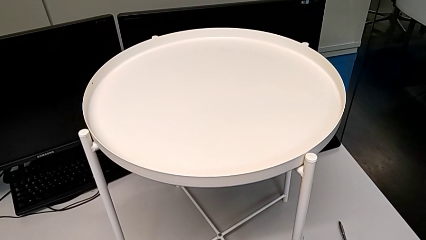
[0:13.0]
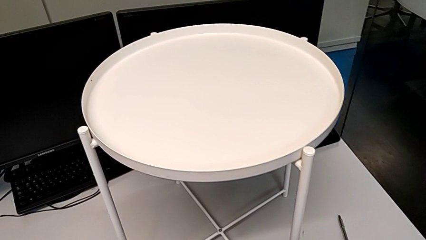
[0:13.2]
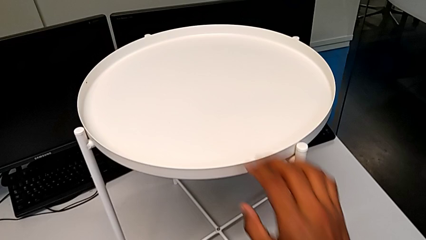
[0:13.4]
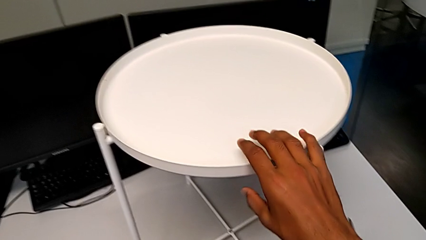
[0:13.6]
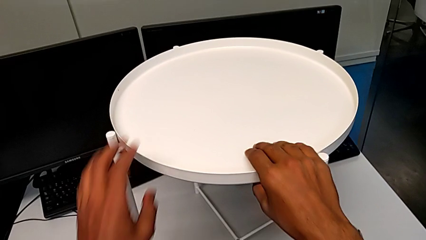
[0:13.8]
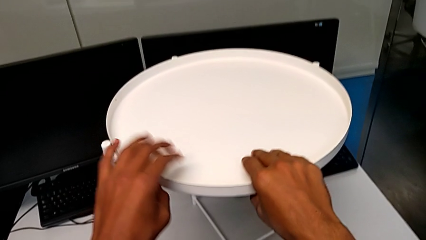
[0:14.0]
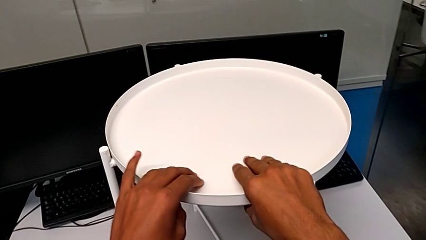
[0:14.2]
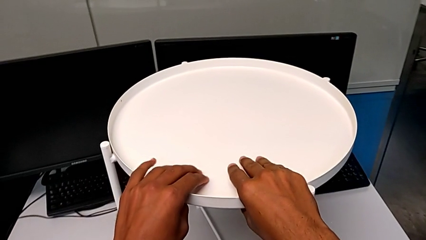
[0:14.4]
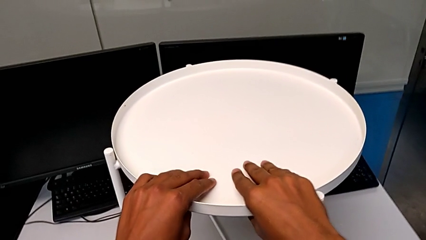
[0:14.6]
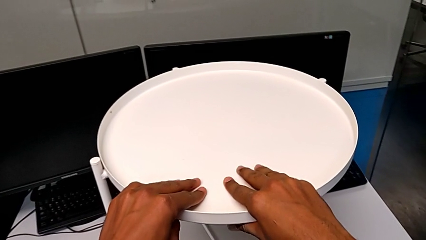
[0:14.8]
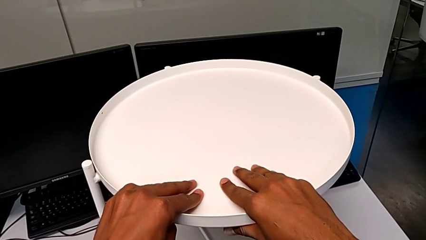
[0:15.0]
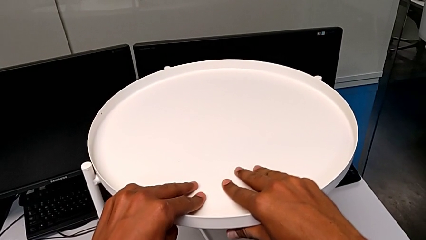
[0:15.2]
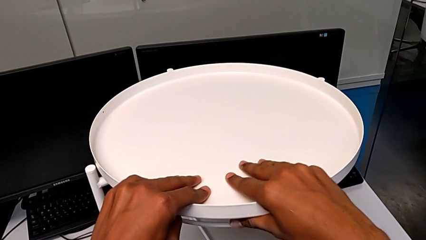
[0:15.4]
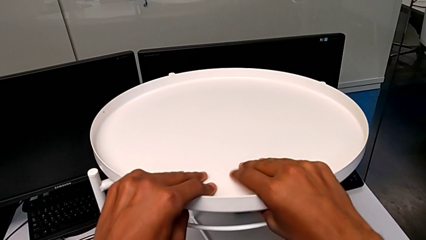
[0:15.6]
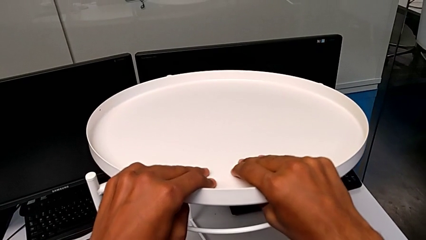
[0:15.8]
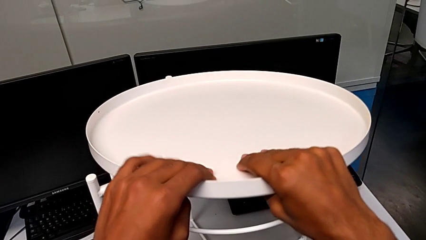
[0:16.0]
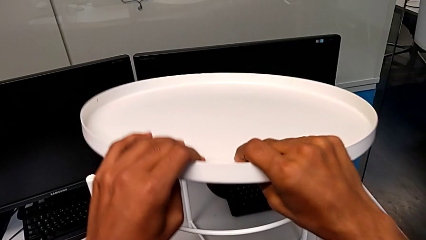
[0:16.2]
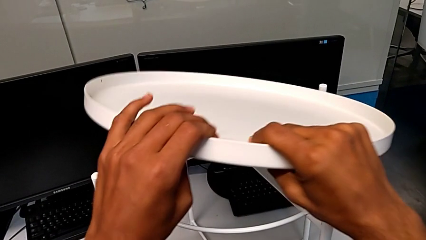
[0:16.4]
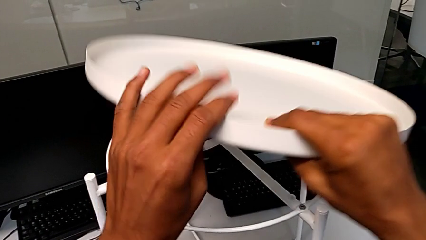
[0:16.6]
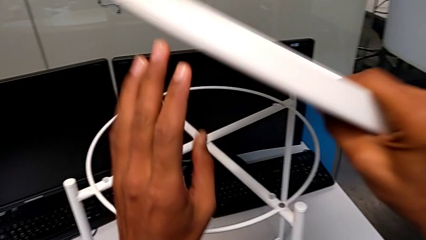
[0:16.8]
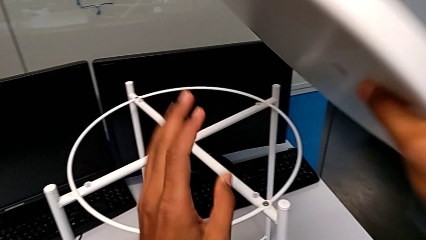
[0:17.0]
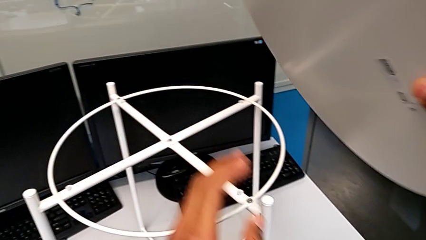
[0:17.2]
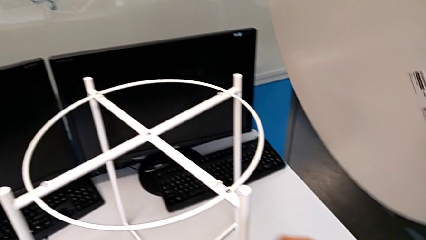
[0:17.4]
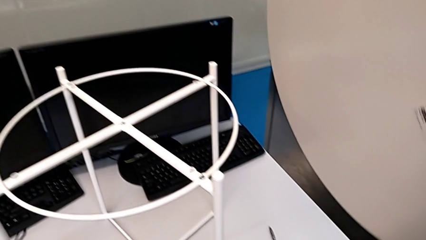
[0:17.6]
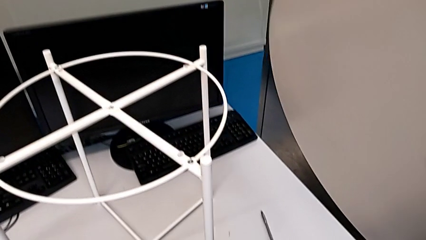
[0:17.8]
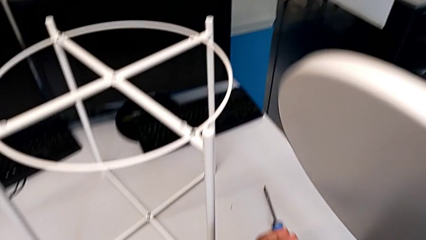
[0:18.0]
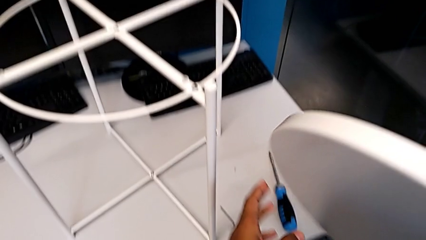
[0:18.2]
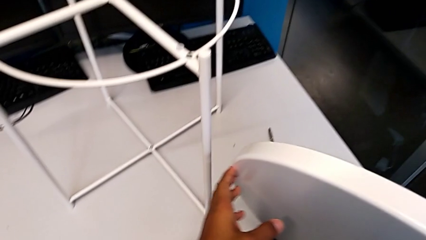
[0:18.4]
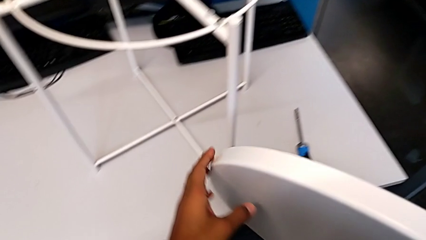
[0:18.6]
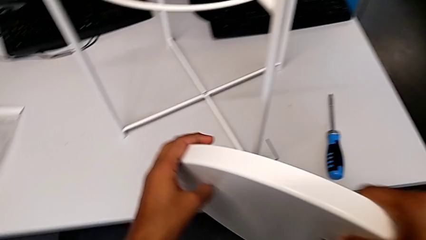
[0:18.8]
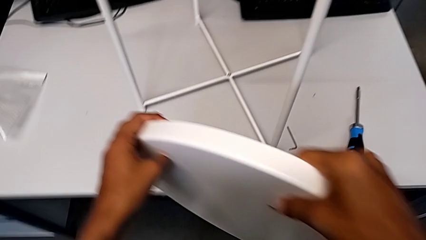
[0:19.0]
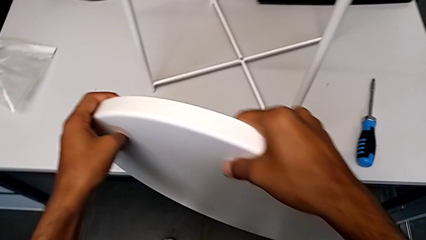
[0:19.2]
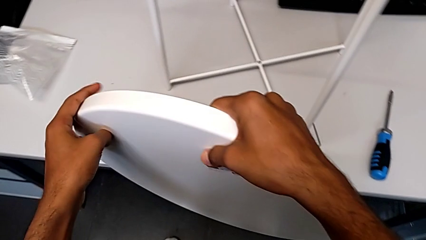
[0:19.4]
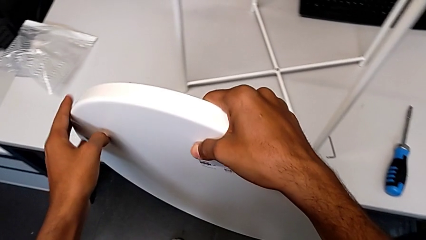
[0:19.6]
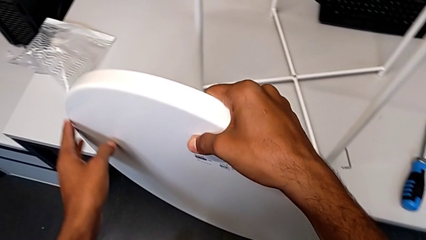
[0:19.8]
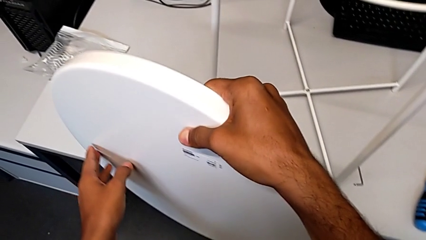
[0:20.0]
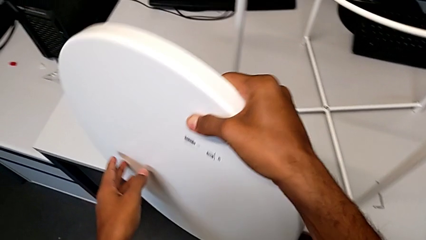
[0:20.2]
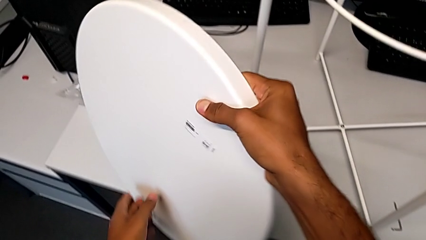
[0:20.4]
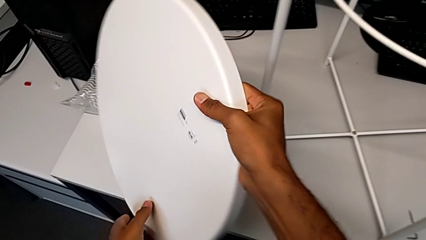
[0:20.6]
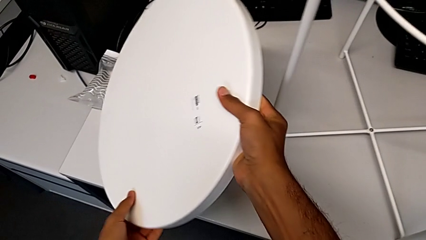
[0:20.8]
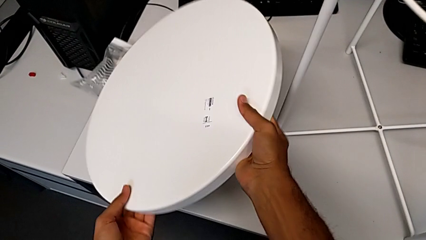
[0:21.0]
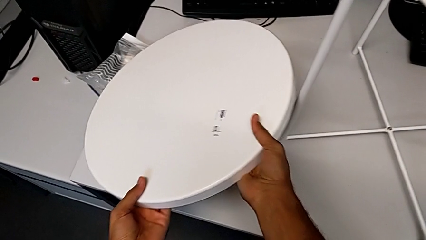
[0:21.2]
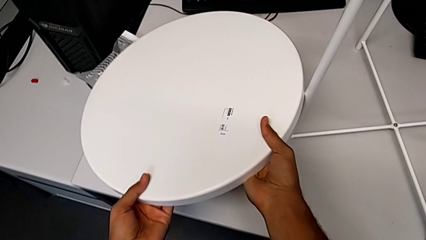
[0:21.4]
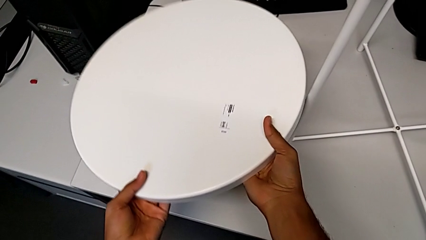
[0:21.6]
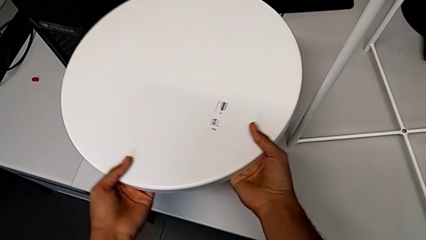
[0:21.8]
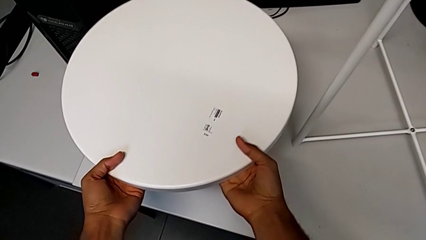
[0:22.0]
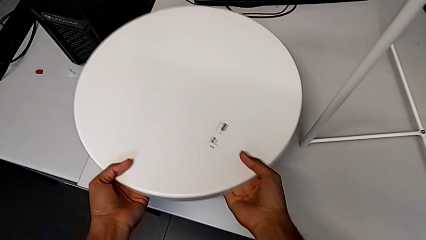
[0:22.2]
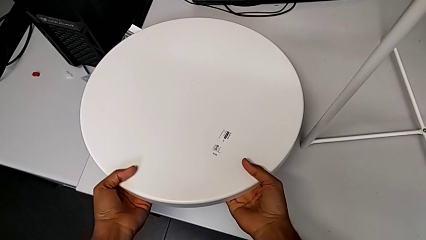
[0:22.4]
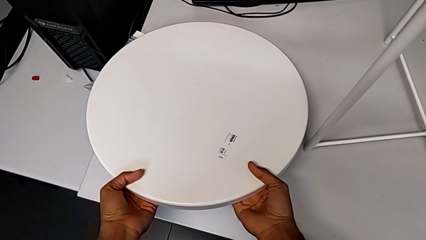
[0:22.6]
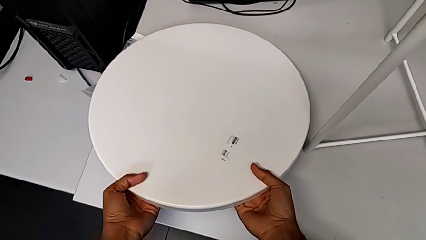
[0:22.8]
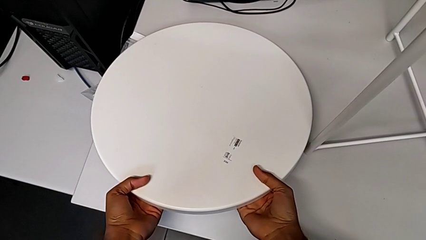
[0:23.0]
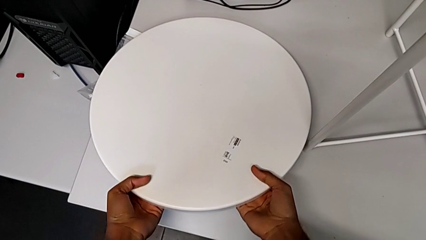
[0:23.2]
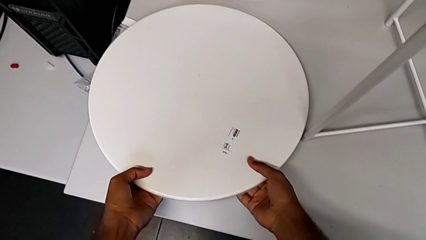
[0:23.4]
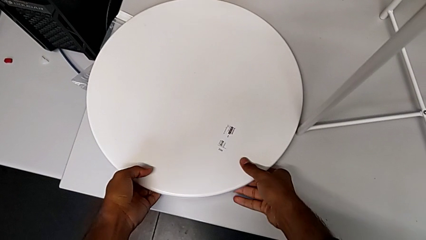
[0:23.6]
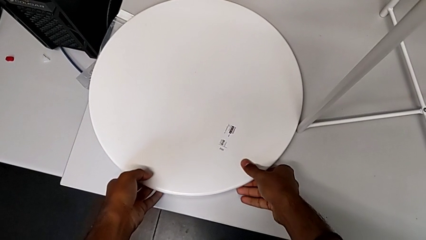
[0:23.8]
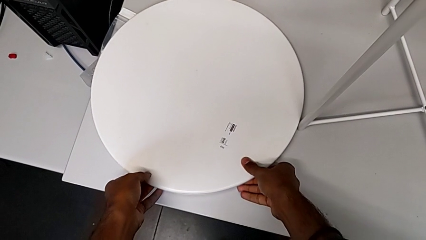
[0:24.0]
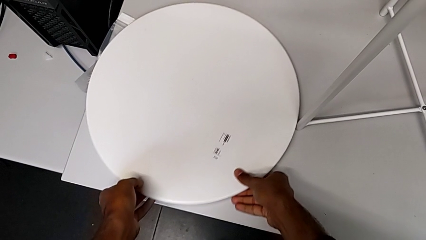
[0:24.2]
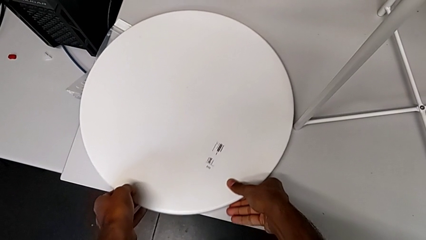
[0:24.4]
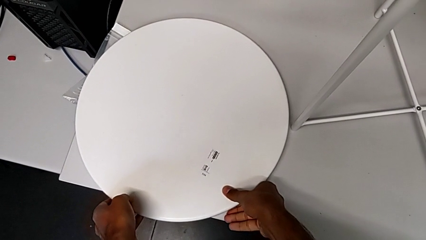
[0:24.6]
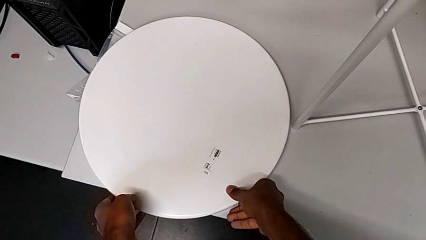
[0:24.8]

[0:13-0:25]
The camera wearer removes the tray. They approach the tray, grab it, disassemble it, place it and slide it.

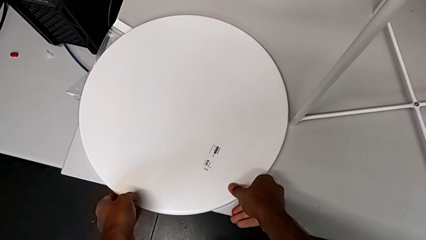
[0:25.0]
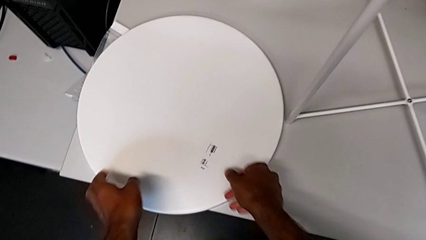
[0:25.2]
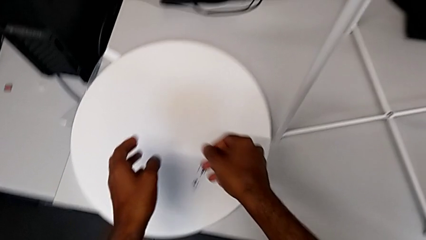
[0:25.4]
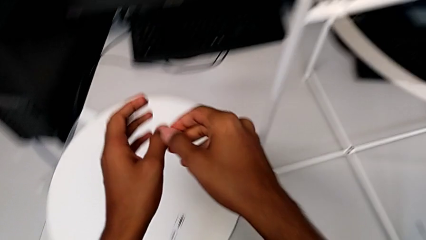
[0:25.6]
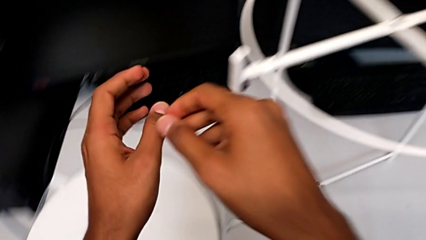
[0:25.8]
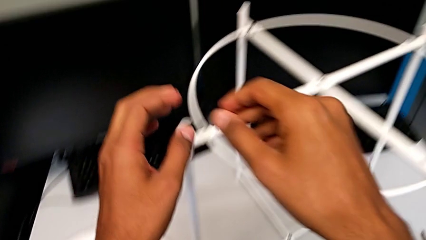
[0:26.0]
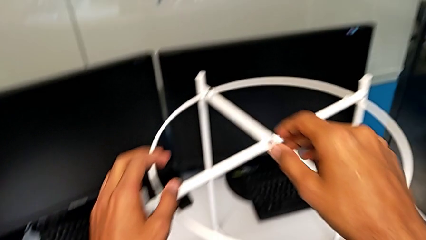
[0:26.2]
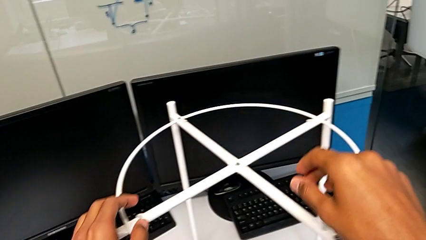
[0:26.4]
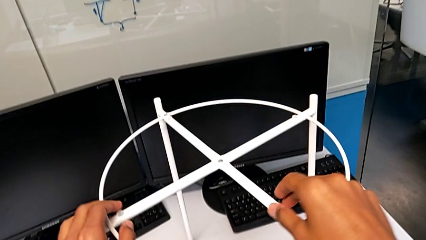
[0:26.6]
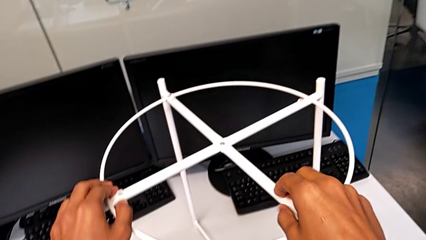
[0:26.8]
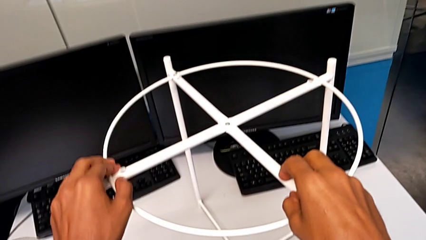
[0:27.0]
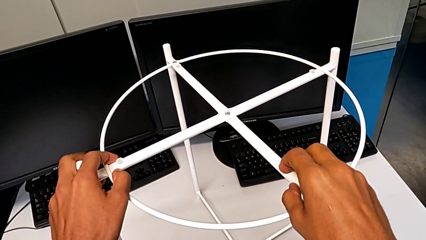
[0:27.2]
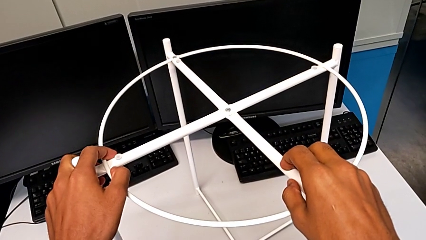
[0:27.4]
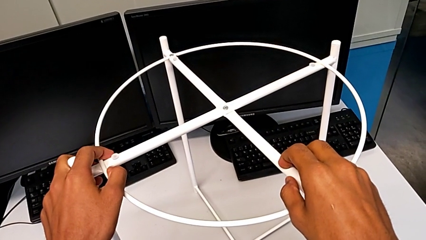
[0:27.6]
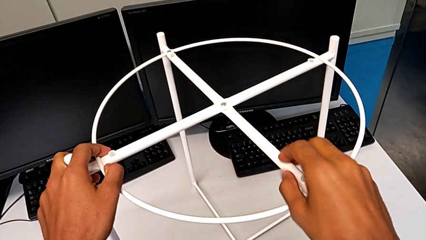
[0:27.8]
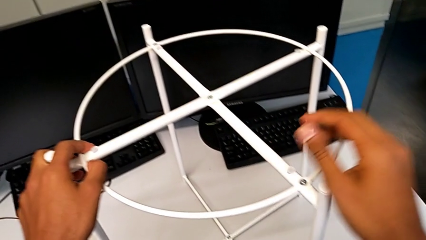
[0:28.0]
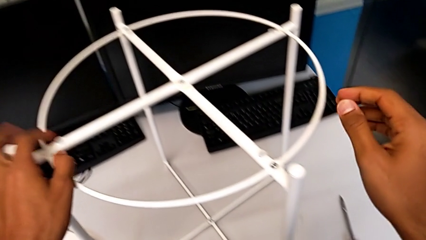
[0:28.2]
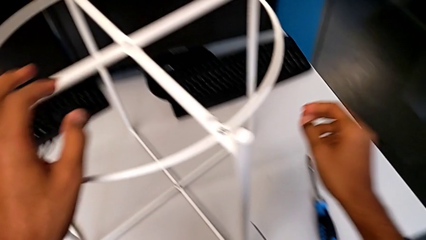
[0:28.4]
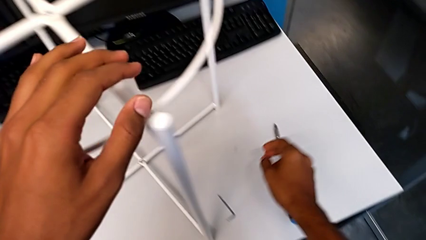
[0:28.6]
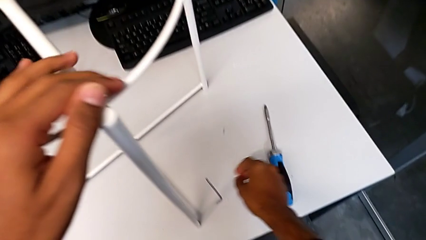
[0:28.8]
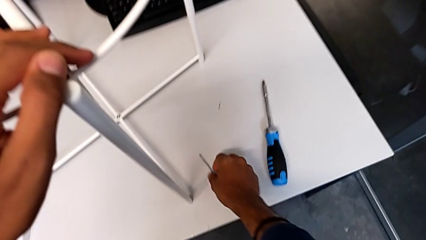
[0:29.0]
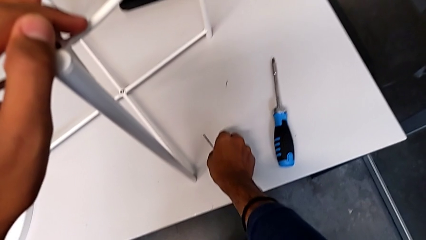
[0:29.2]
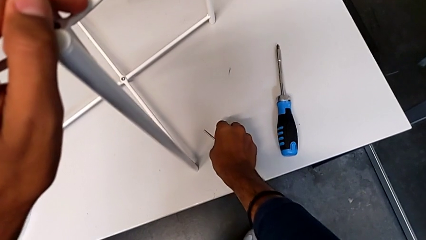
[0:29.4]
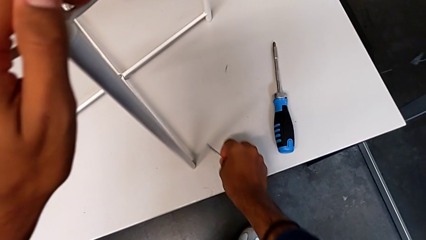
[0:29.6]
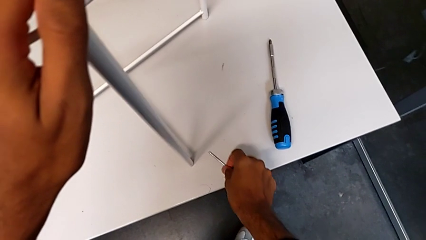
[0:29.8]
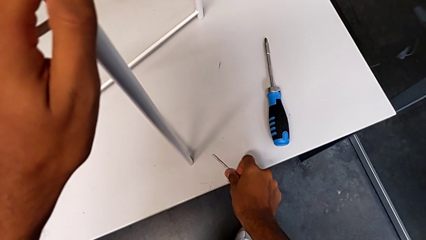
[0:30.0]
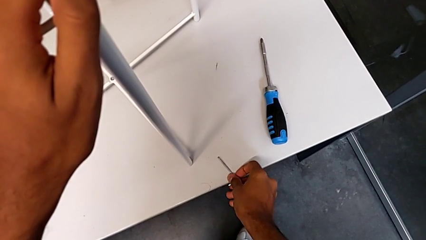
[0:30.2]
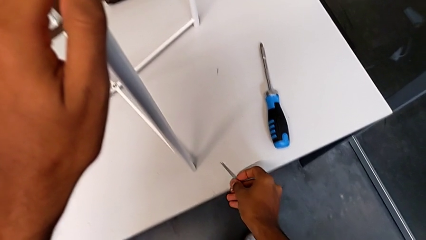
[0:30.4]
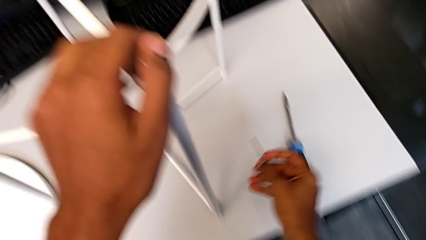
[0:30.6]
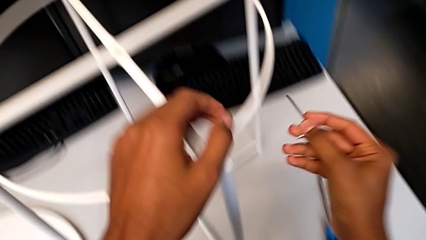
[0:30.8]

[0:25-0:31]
The camera wearer is removing the circle from the base. They approach the circle, hold the tray table, approach the Allen wrench and grab it.
